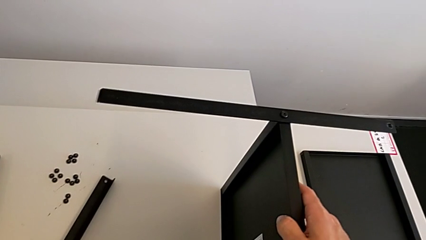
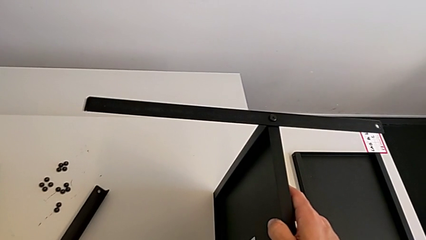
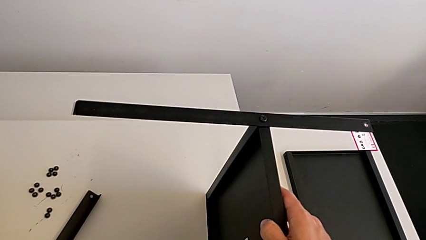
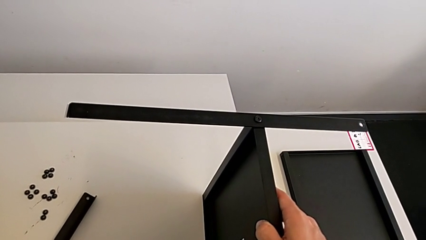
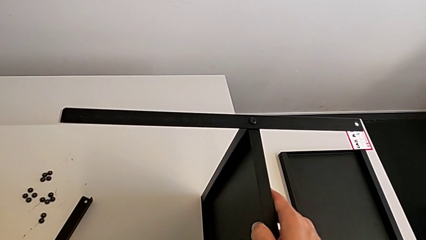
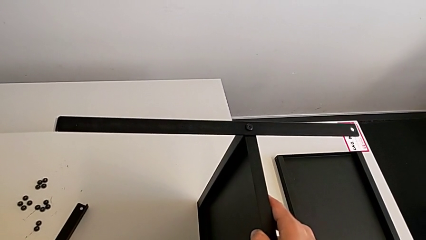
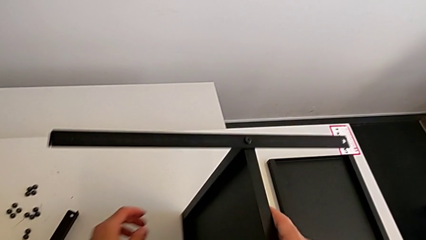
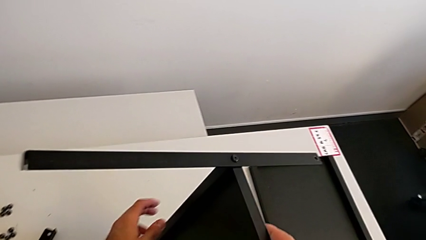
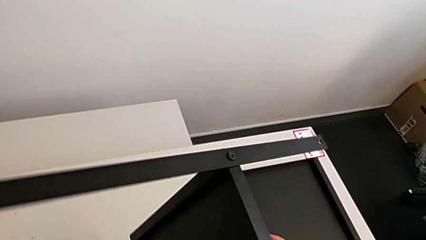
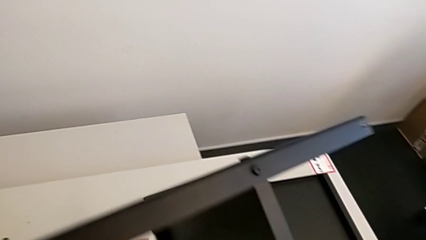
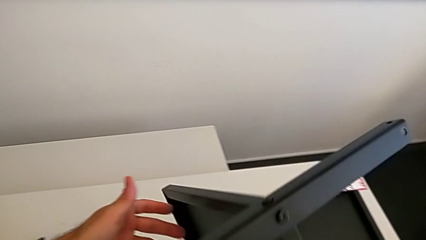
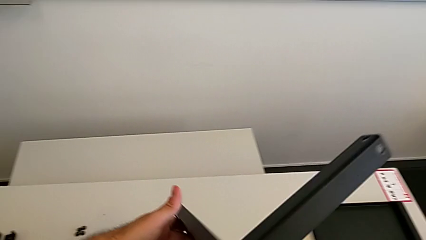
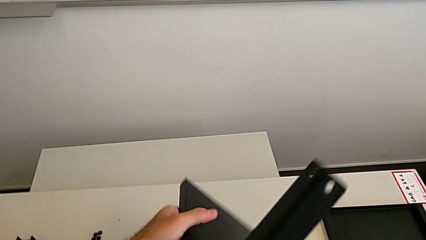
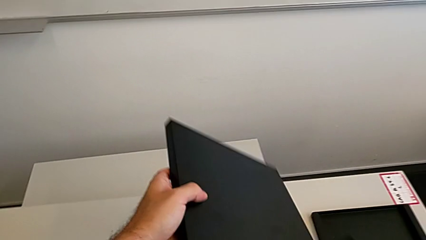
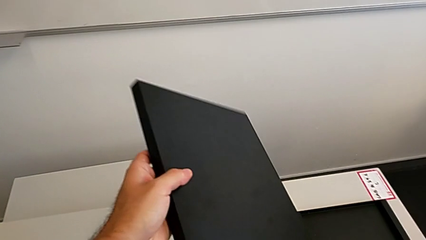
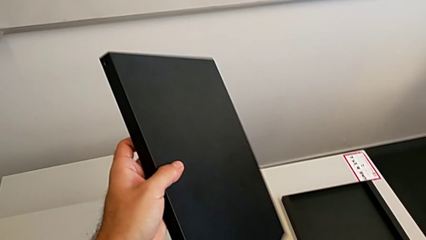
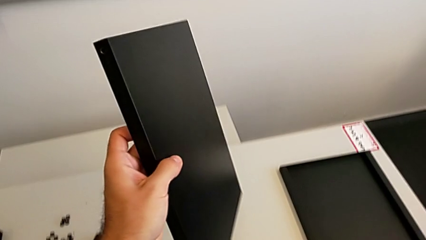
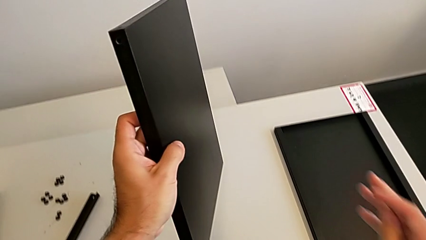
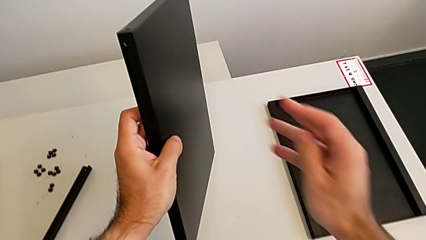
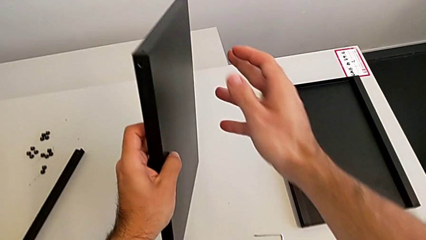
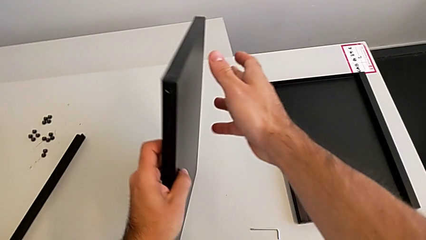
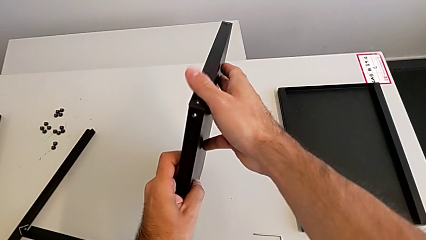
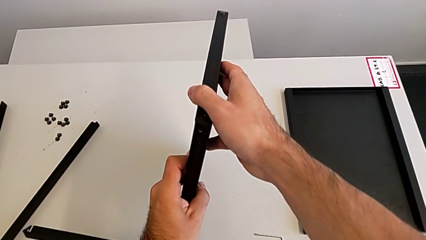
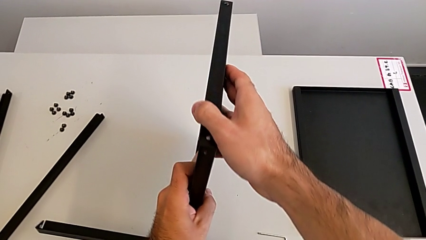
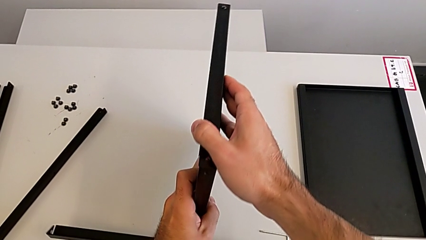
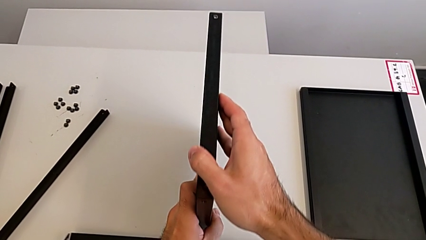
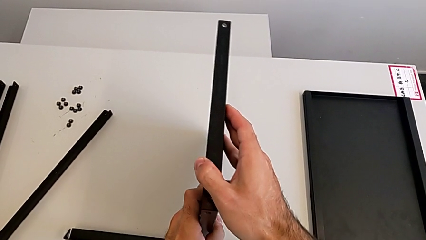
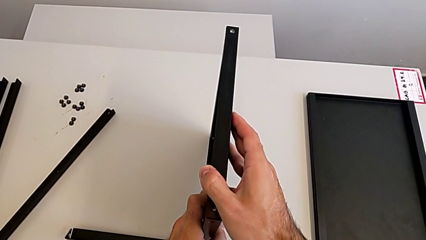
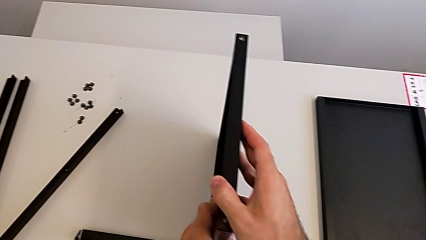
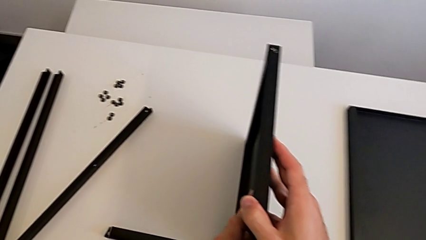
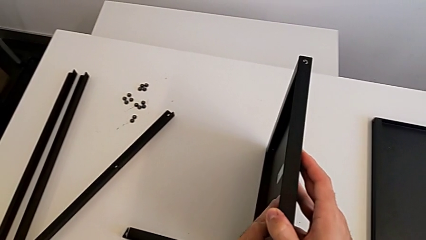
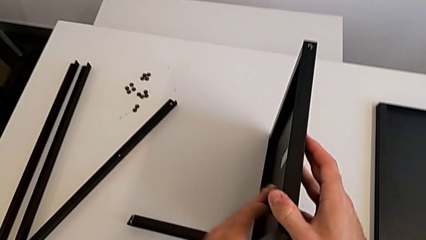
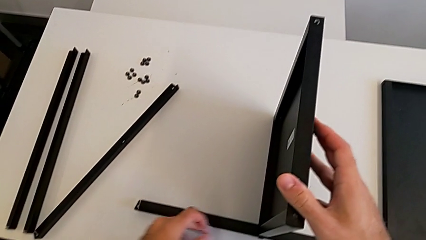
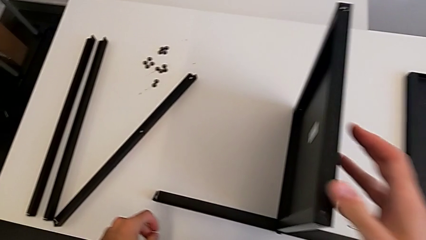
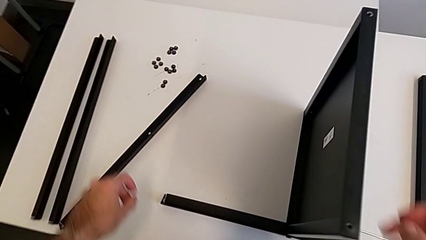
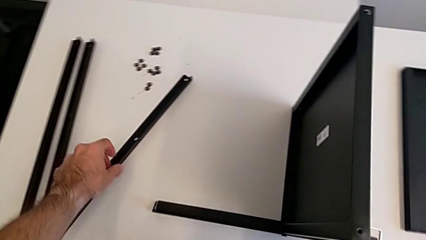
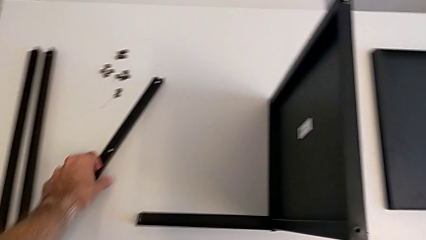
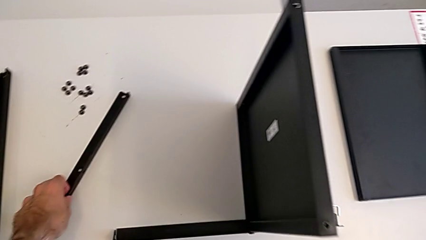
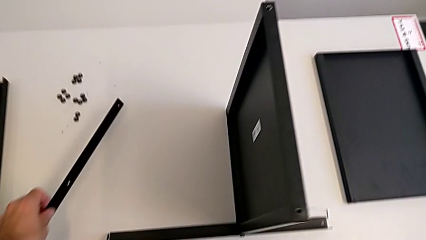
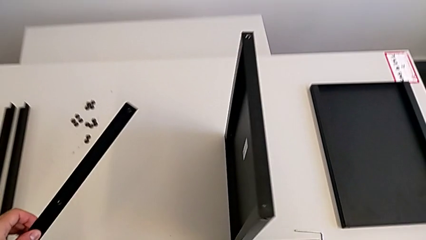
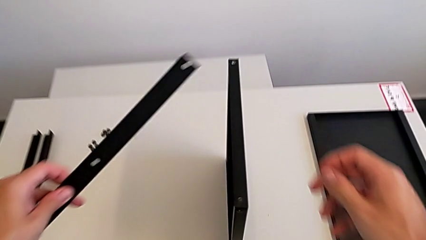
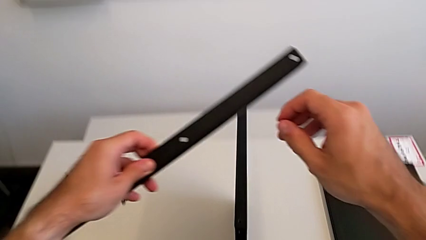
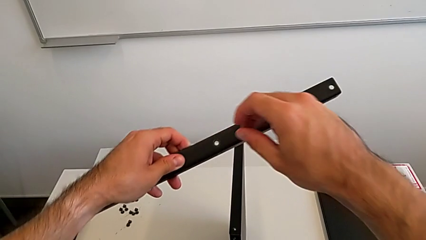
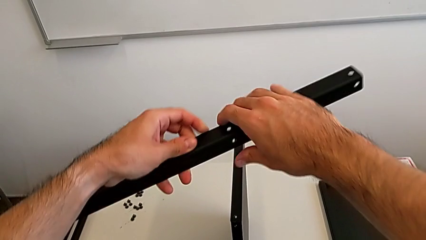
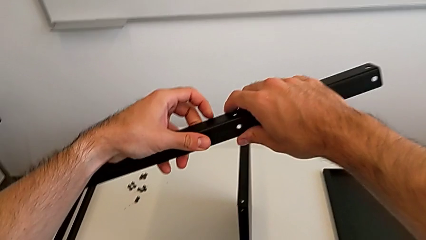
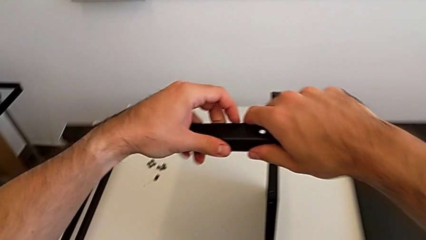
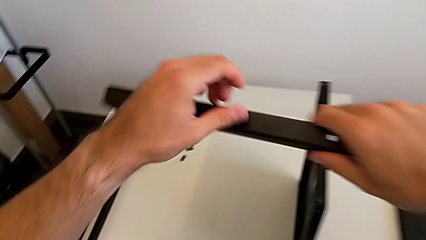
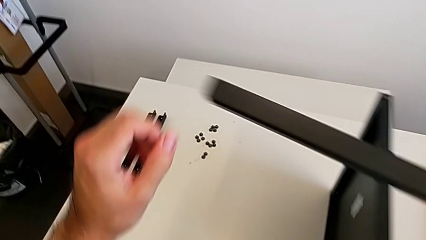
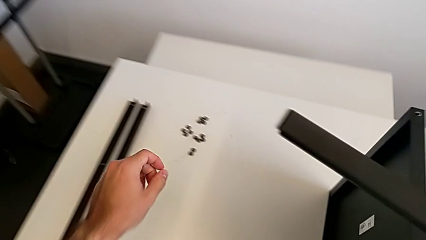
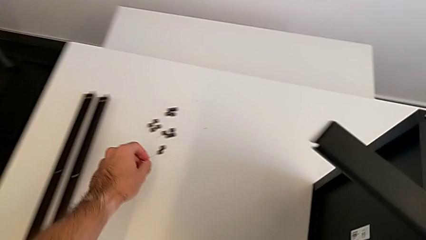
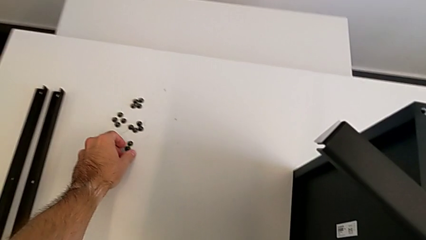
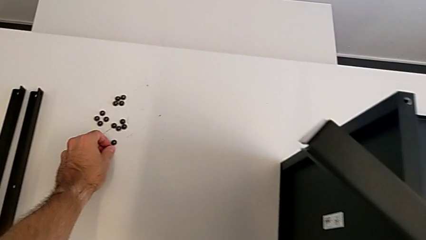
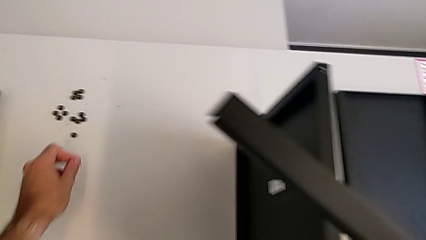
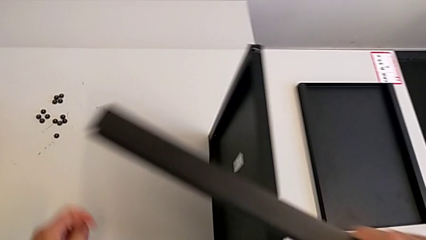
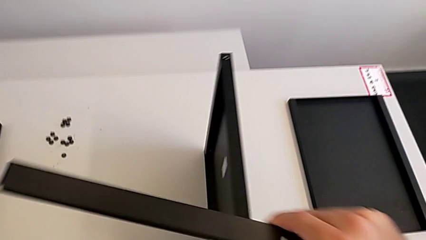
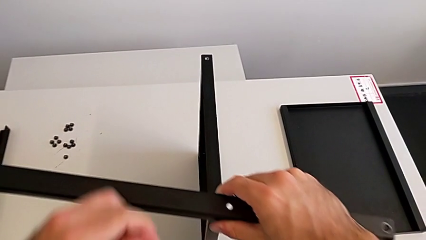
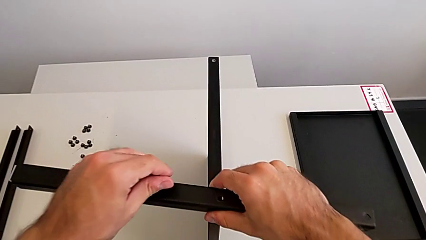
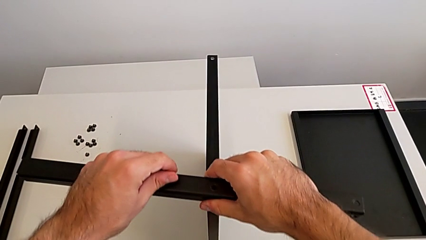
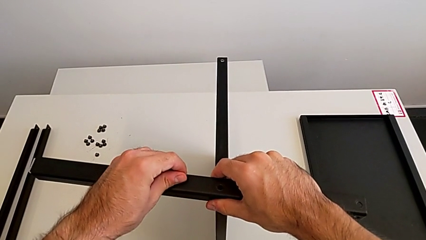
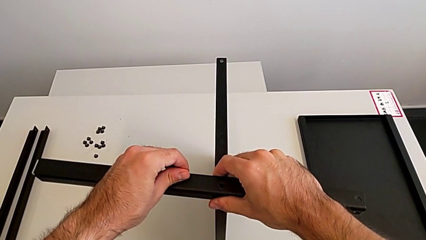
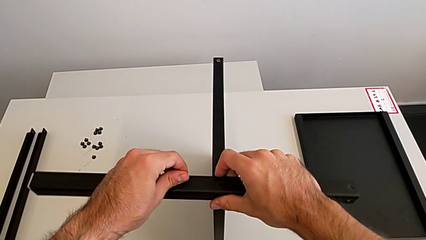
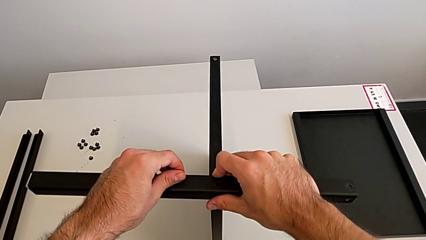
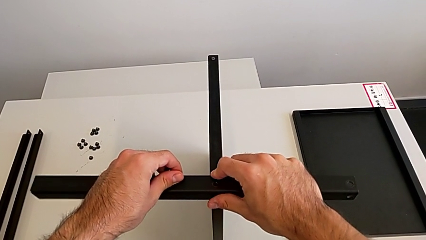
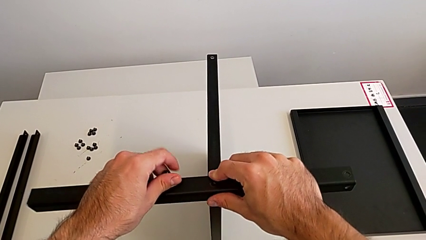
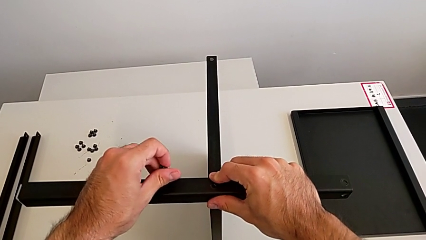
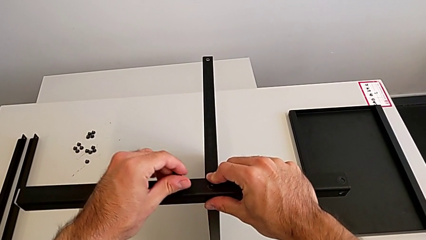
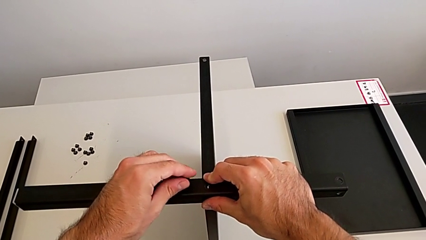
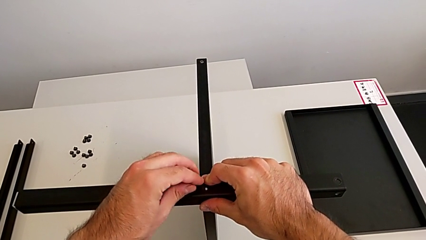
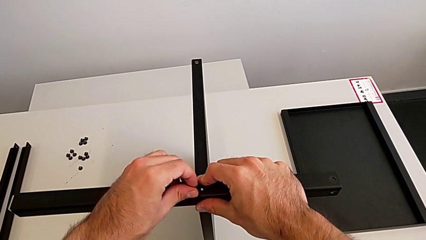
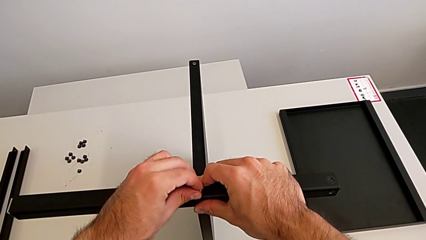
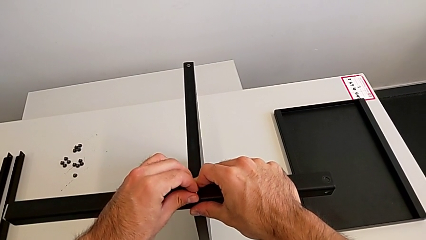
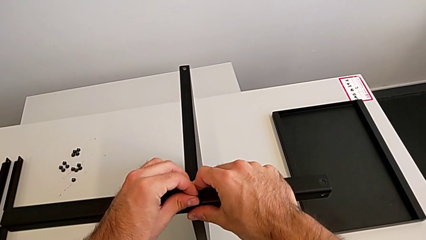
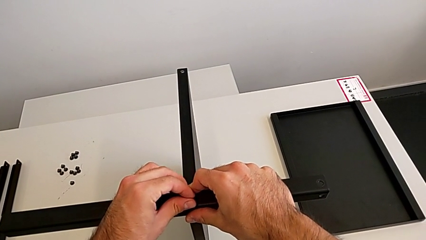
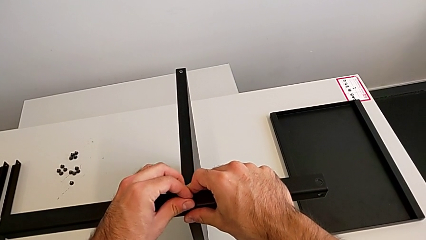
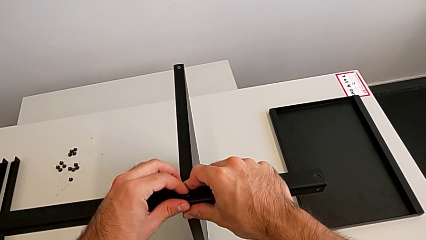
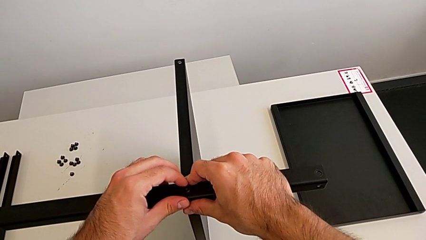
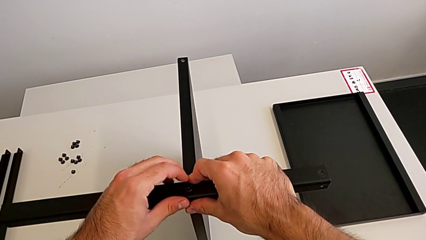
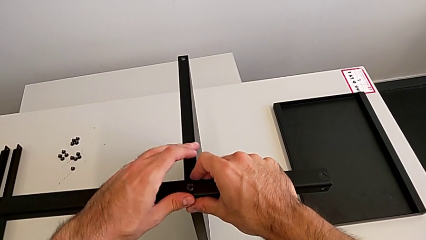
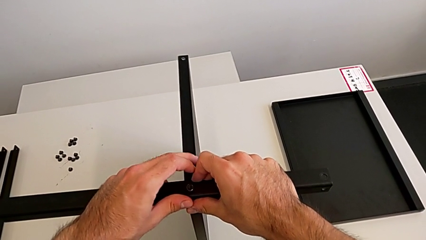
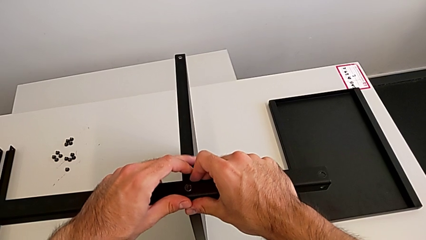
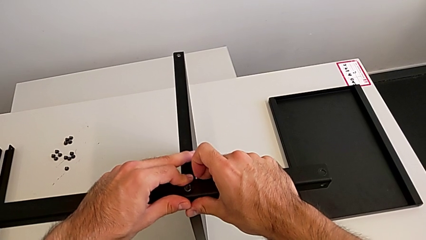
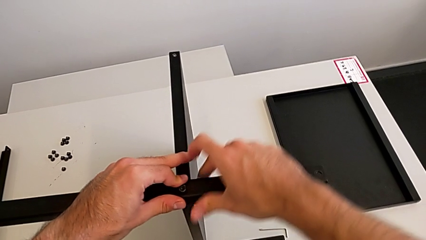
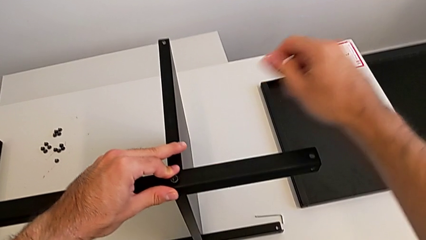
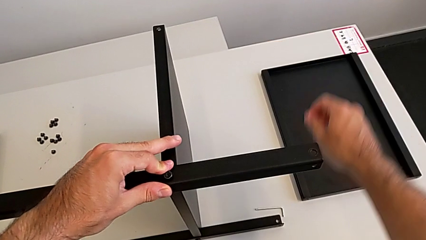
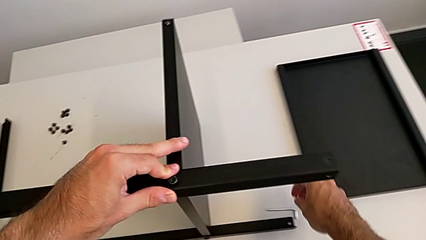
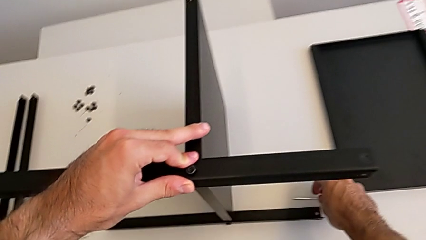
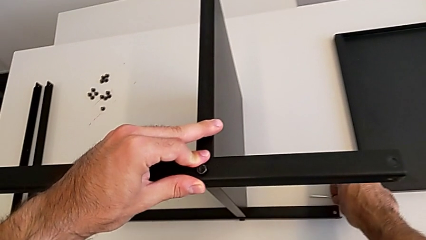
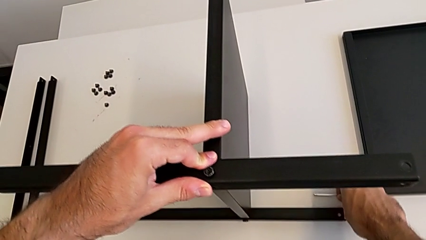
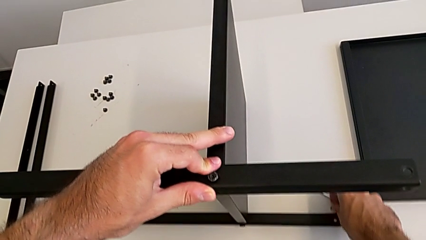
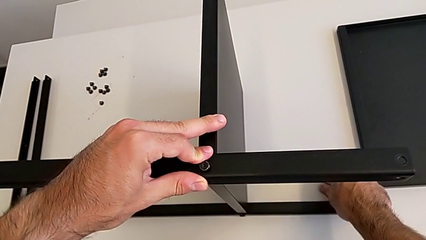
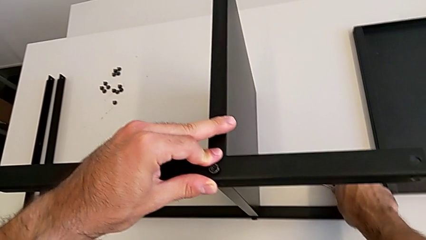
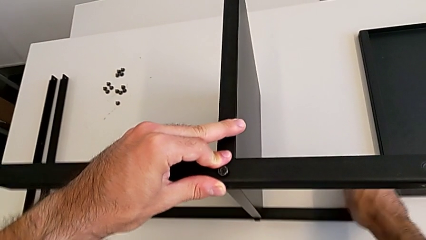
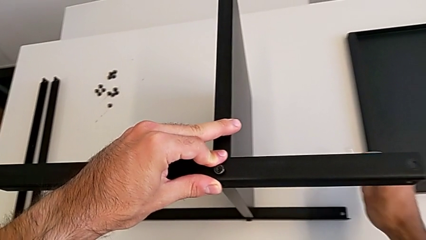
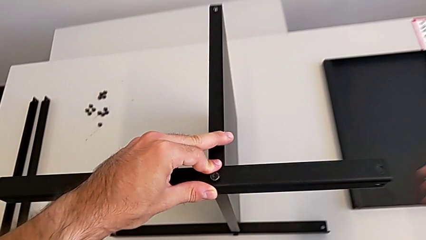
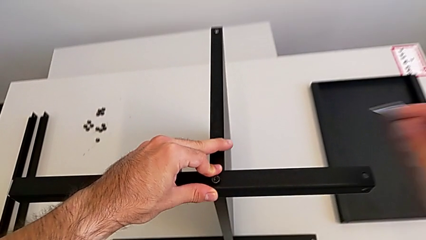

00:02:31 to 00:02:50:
The camera wearer is screwing the second leg to the middle shelf of the table. They rotate the nightstand, grab the leg twice, grab the hex socket head, align the leg, insert the hex socket head and grab the Allen wrench.
